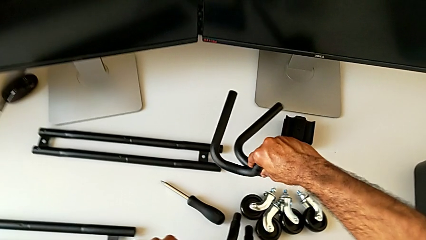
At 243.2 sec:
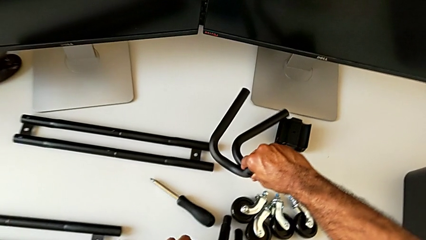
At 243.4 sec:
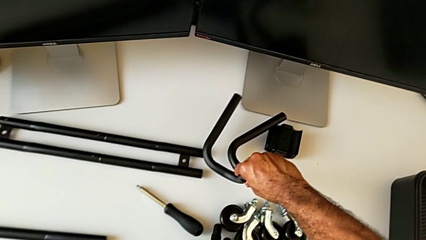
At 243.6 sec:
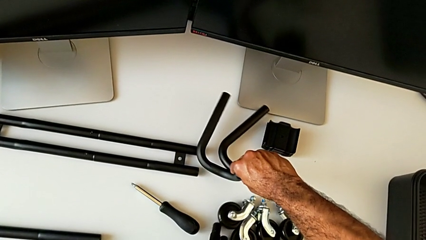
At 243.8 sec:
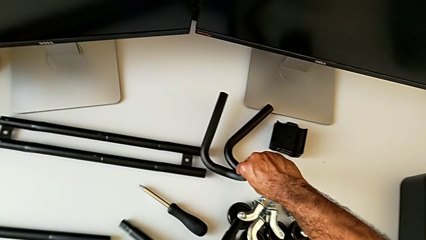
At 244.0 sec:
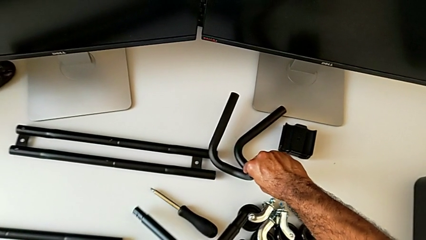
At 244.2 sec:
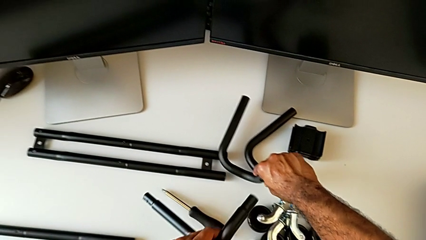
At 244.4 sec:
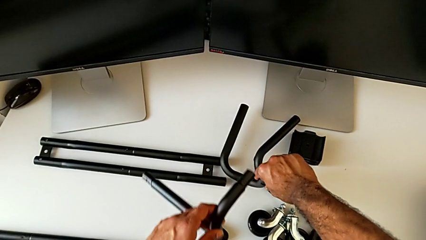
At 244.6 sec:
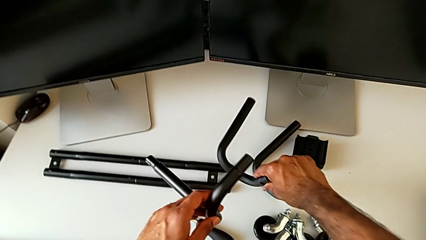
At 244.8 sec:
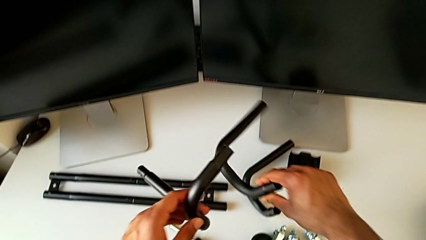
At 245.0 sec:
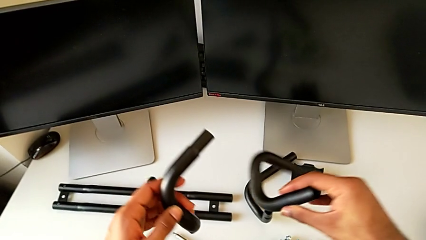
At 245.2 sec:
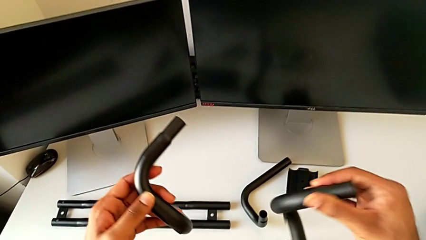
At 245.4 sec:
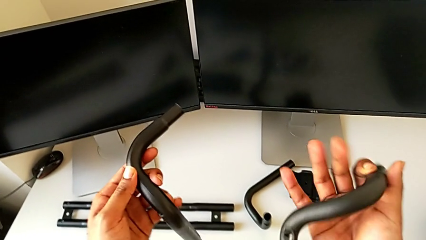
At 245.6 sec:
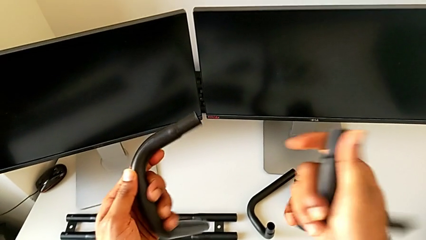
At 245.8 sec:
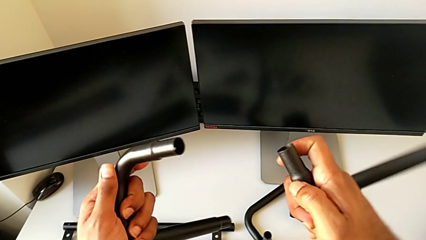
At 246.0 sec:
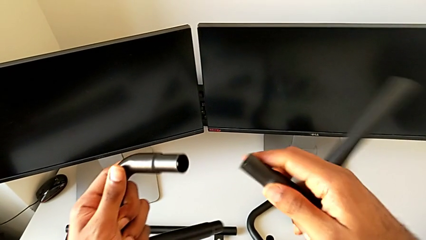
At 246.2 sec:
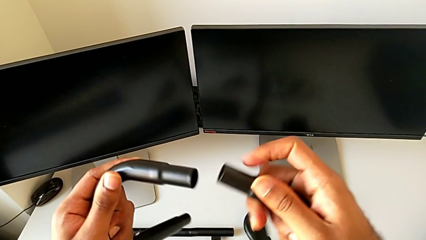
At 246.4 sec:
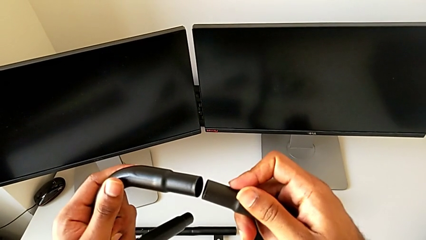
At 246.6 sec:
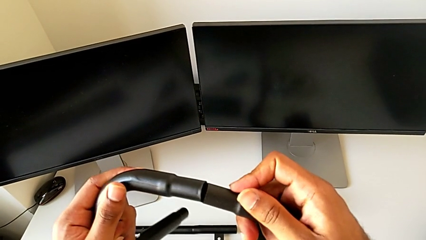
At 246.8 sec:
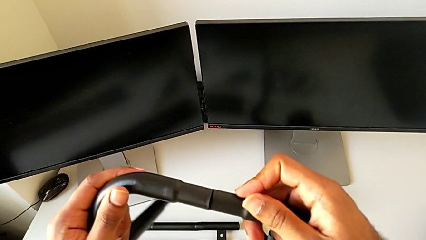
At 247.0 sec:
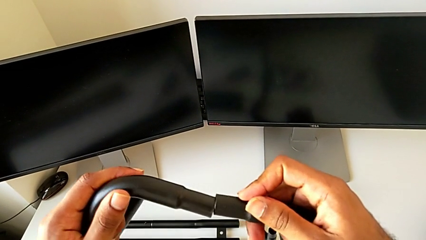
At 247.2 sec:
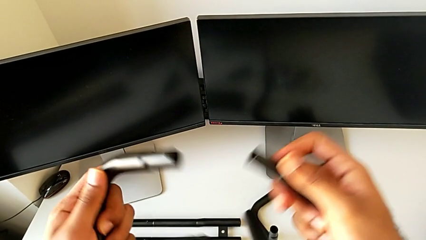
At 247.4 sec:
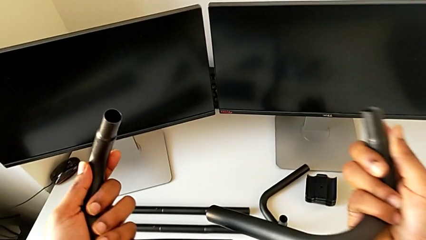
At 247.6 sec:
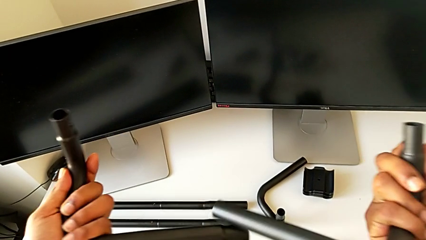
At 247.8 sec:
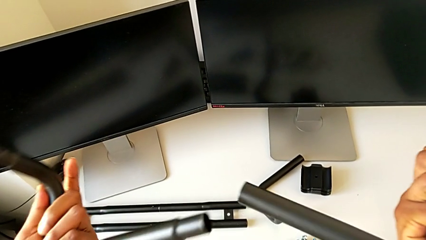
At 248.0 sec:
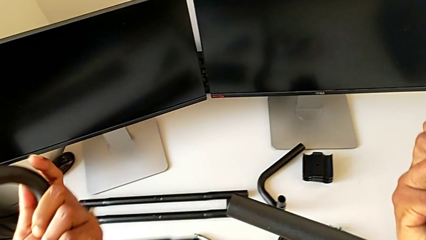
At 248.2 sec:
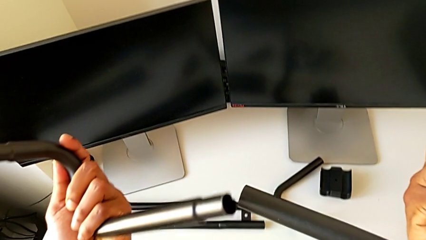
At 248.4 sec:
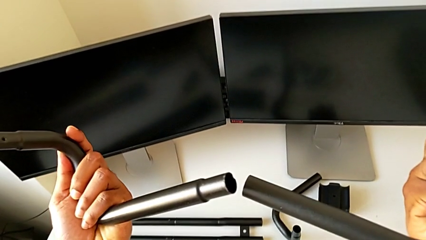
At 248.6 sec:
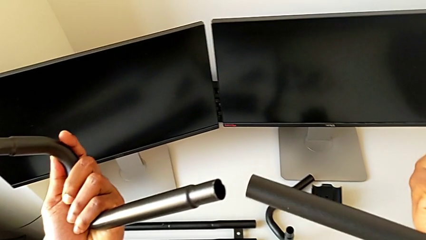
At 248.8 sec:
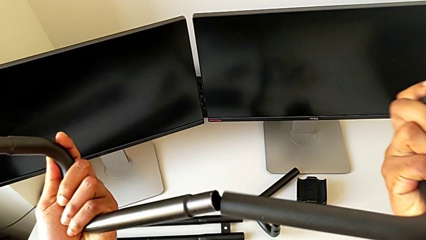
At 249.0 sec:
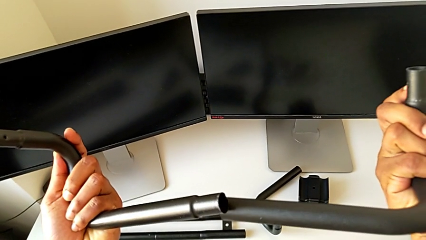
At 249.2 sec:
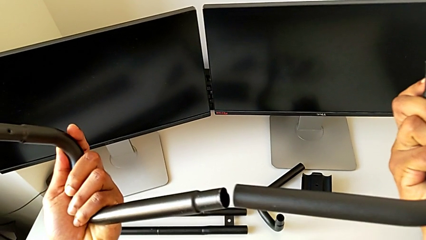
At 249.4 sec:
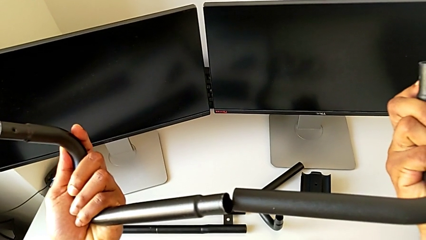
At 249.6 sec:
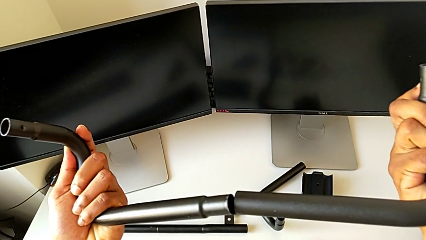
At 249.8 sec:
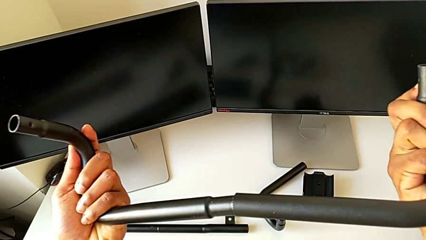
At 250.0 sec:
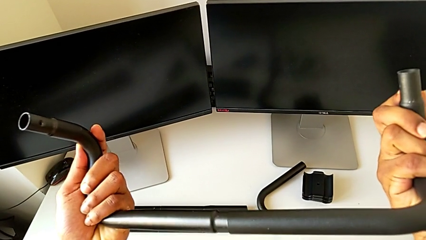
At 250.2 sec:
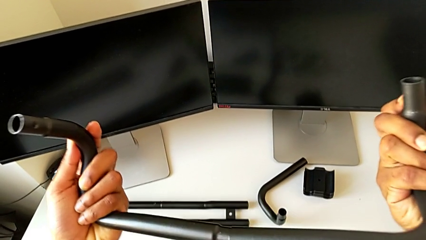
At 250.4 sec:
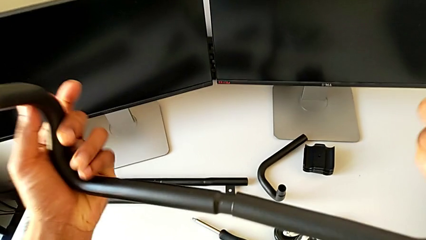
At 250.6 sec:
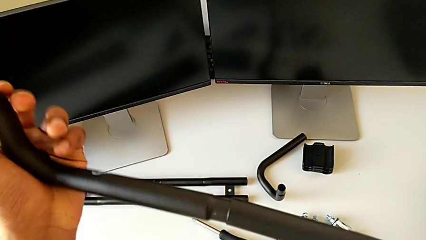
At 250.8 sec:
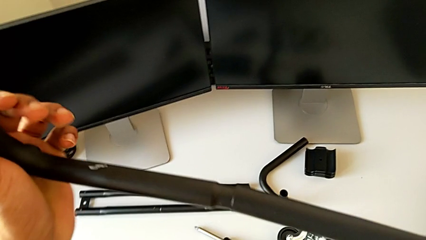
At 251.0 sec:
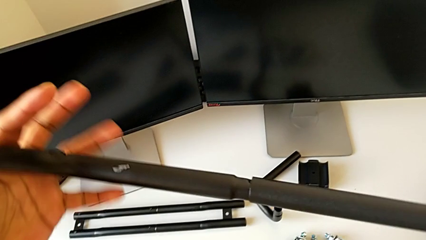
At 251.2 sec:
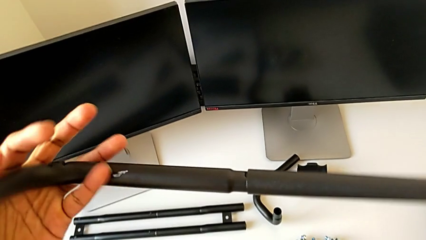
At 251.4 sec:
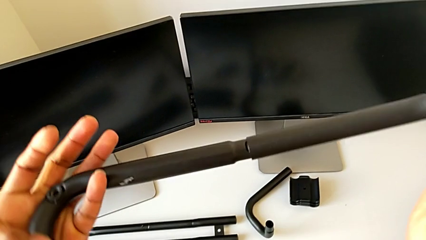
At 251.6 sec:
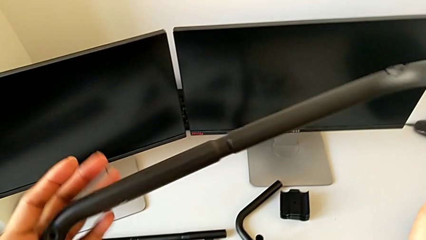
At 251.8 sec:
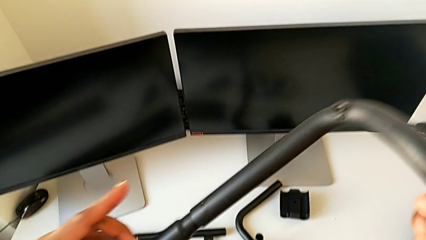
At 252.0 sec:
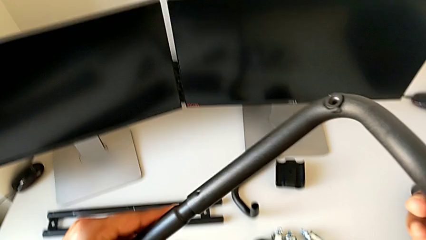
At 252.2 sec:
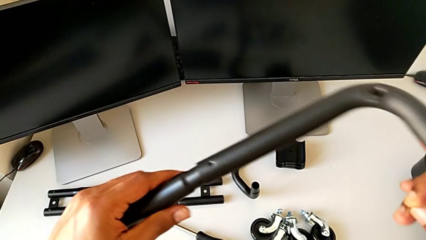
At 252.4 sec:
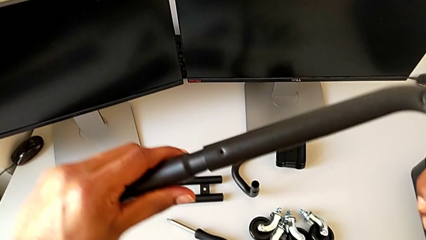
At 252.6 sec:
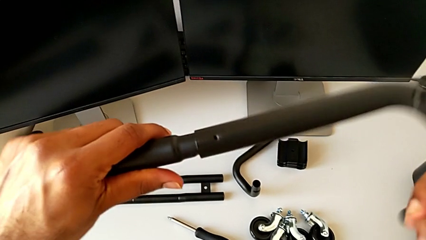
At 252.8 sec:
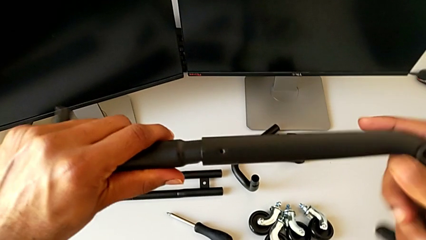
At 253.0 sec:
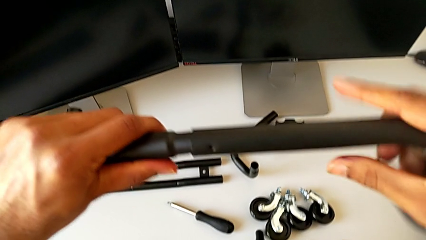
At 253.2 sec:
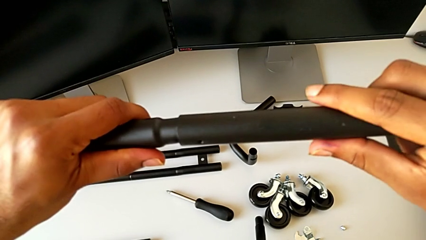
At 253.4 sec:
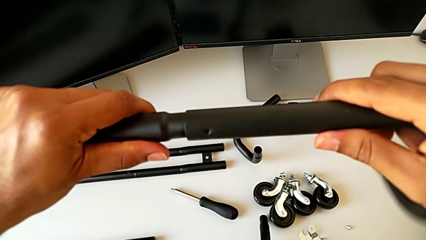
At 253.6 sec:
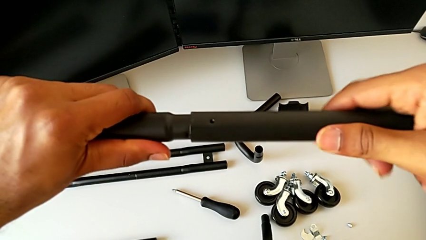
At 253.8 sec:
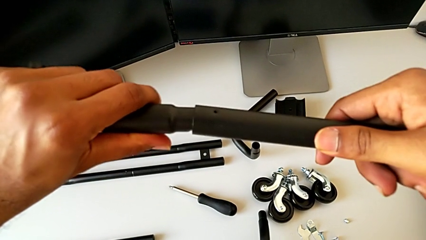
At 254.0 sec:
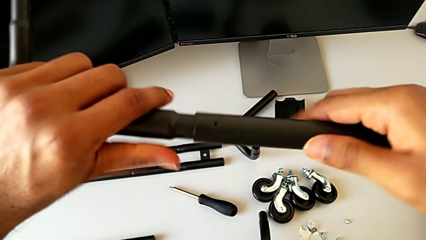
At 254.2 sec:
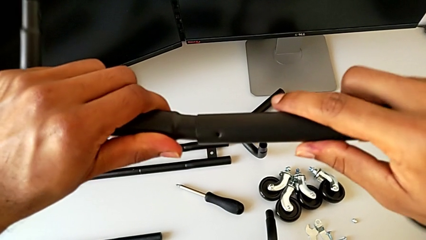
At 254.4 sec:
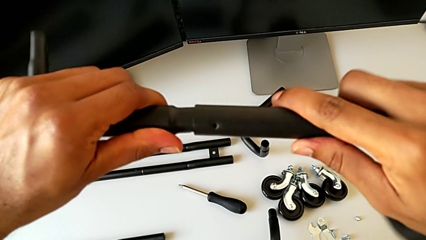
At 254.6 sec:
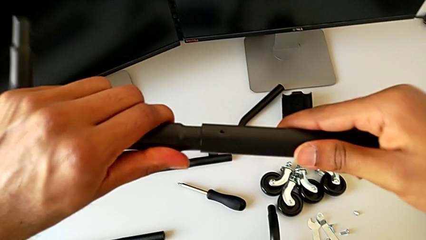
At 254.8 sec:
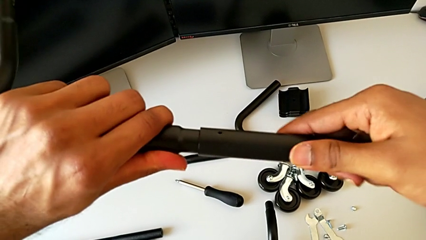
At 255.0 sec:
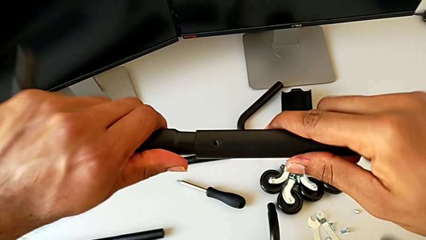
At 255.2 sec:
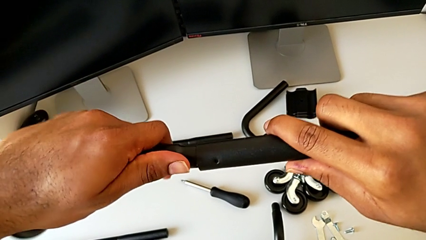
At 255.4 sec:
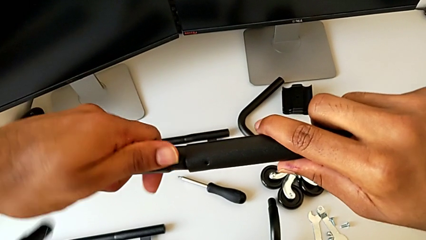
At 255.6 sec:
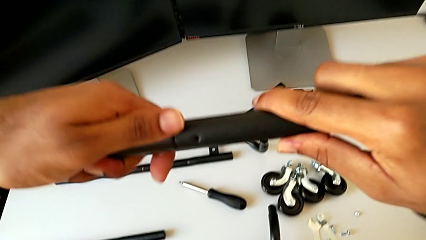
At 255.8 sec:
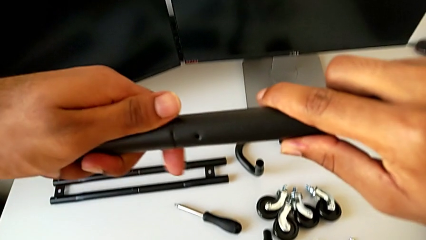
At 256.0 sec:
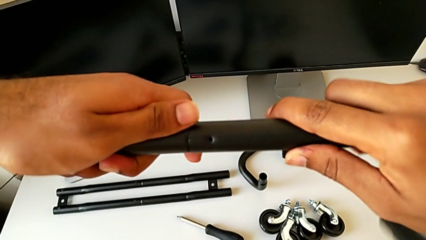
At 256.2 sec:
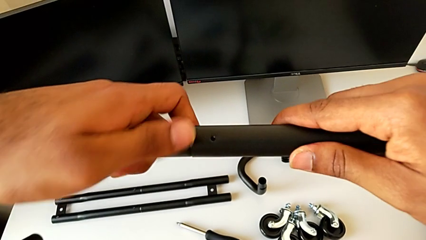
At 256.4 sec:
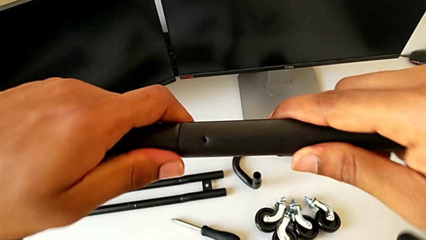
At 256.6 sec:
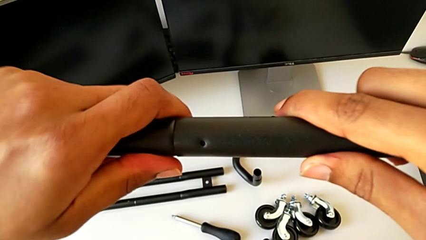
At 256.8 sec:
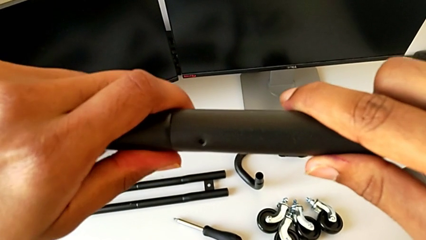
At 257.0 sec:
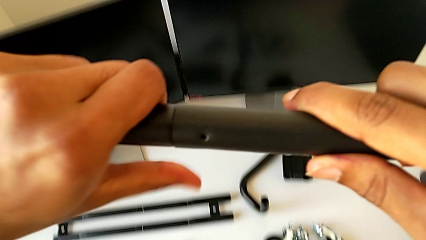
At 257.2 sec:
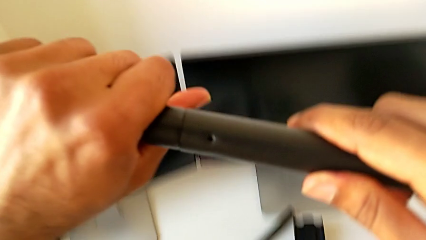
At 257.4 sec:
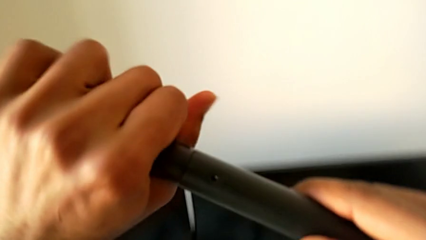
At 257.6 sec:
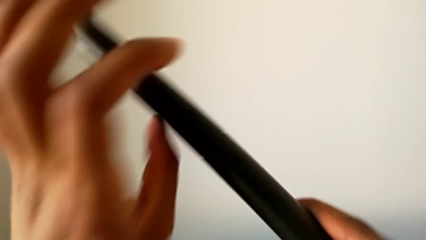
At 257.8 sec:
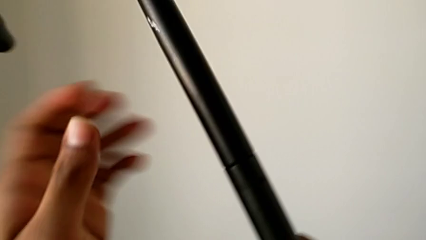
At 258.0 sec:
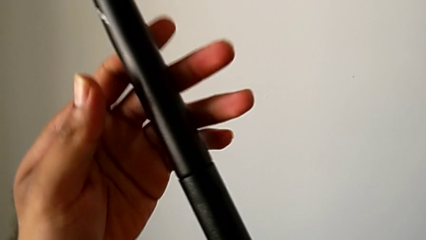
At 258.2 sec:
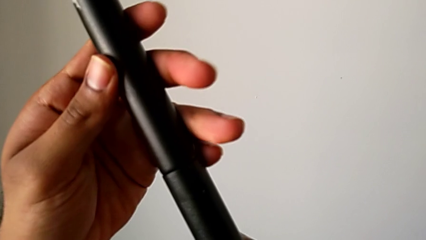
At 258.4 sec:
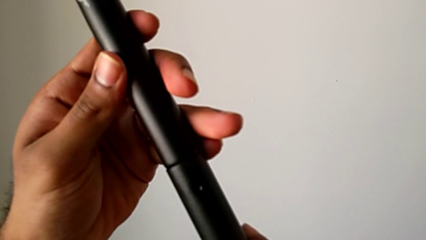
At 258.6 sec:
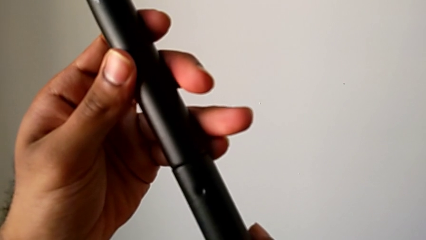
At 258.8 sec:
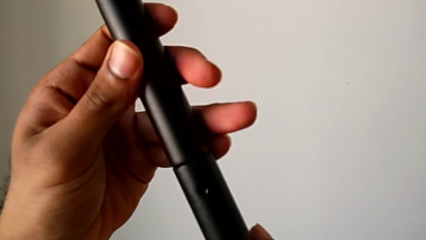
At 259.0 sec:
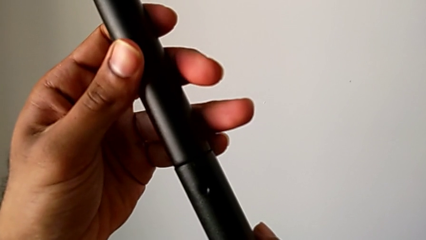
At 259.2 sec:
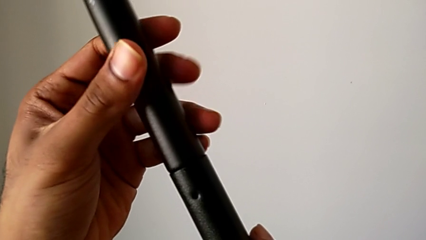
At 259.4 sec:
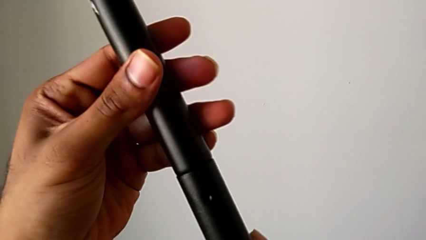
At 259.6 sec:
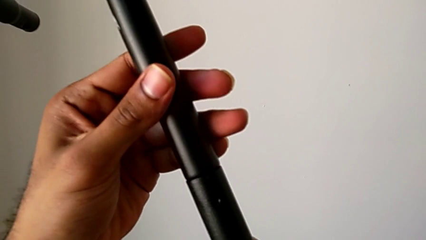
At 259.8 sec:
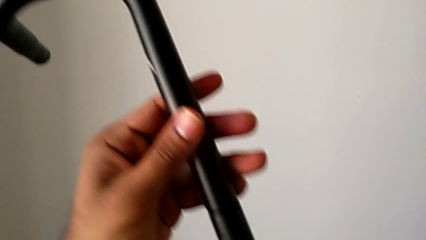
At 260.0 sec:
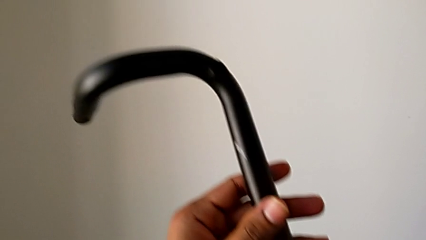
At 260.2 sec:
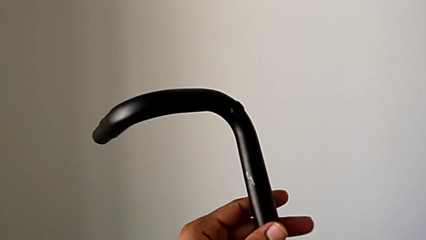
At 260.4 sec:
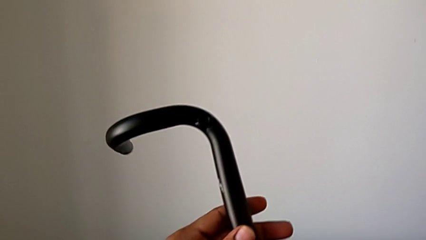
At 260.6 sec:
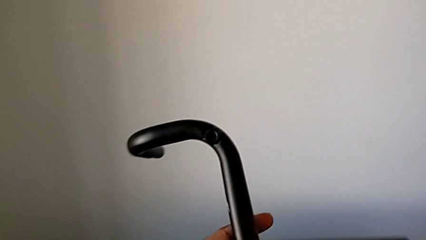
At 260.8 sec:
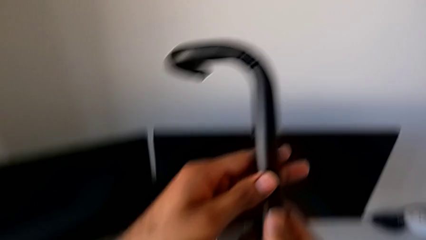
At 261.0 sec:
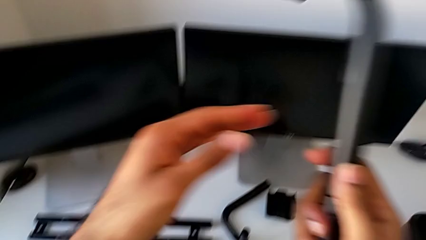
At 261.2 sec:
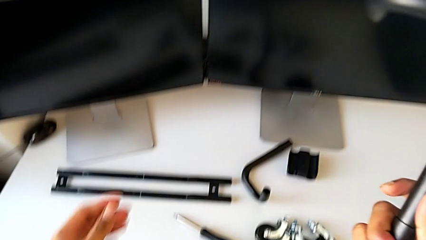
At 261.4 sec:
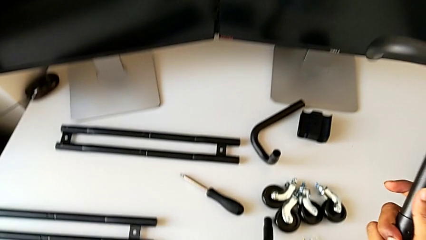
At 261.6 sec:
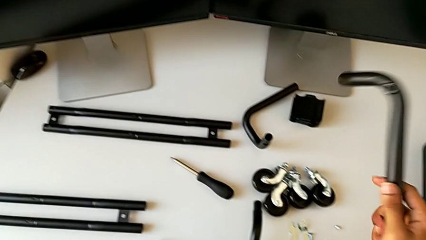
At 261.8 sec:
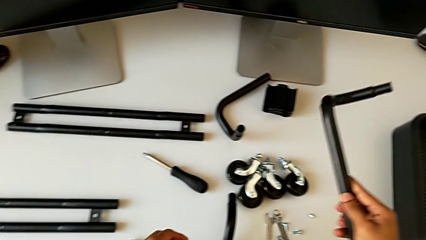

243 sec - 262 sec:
The camera wearer is assembling the base frame. They place the frame, grab it, lift it and wrongly approach it, trying to assemble the base frame on the wrong side. They insert the frame, assemble the first frame, inspect it and approach the grid tray.
